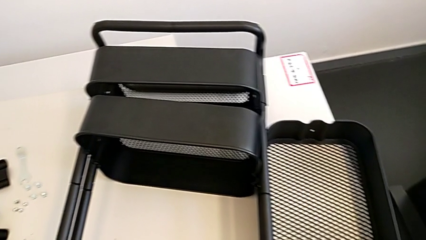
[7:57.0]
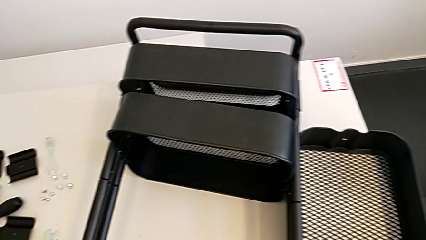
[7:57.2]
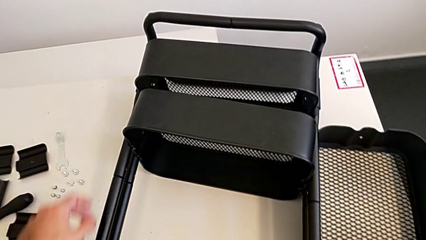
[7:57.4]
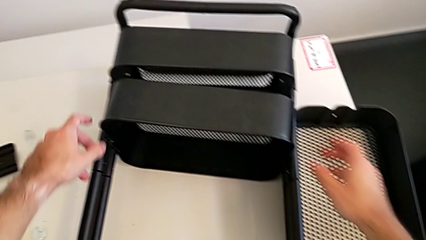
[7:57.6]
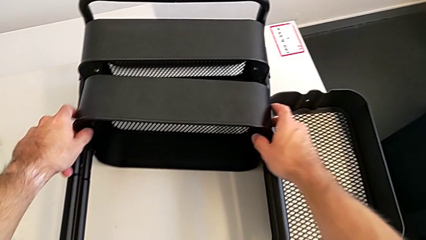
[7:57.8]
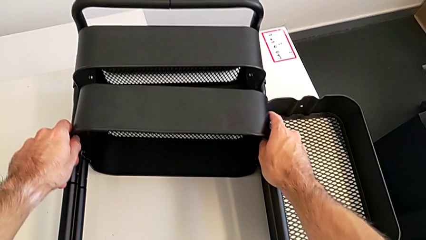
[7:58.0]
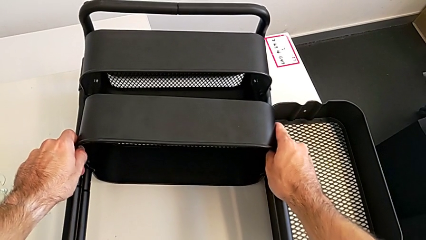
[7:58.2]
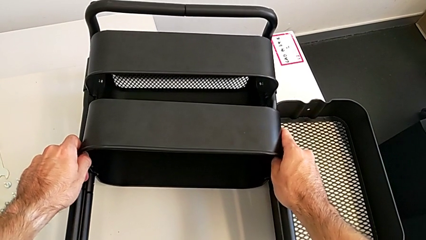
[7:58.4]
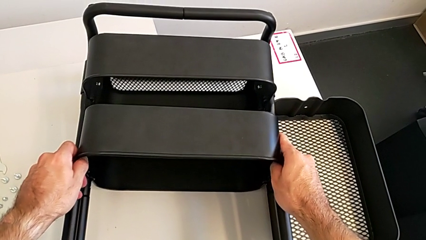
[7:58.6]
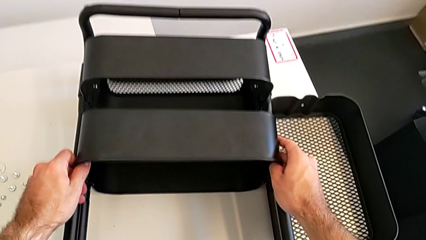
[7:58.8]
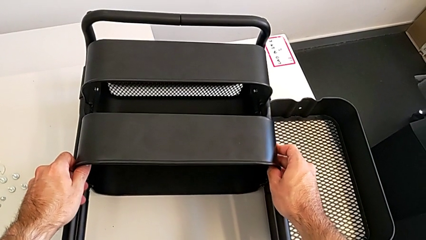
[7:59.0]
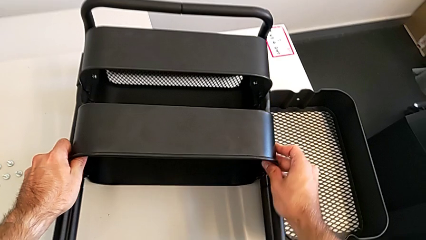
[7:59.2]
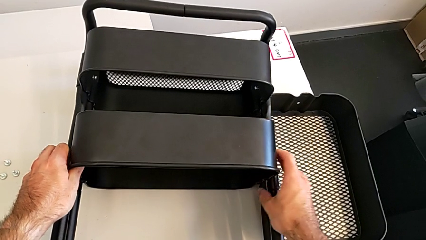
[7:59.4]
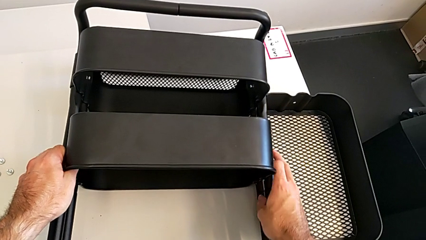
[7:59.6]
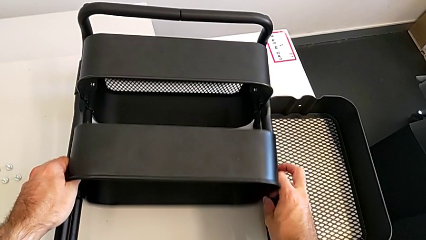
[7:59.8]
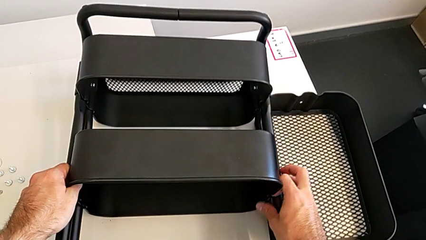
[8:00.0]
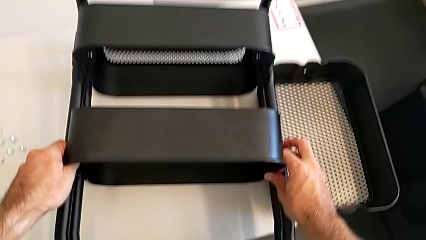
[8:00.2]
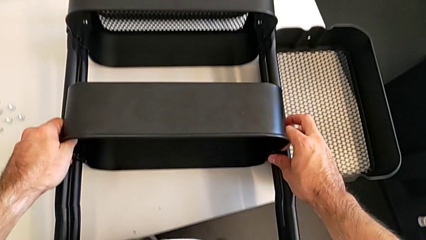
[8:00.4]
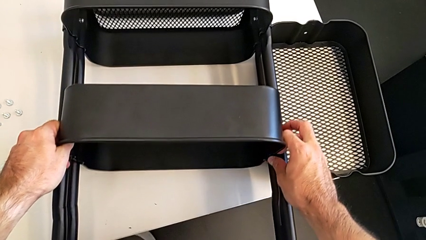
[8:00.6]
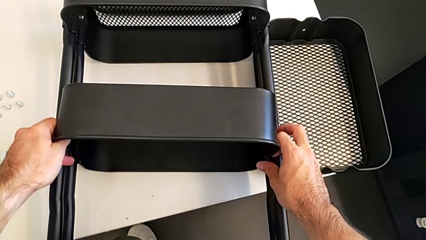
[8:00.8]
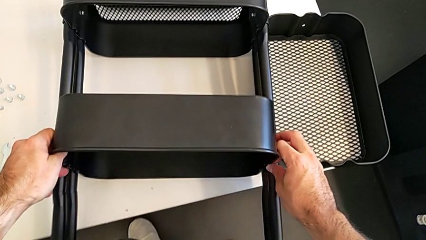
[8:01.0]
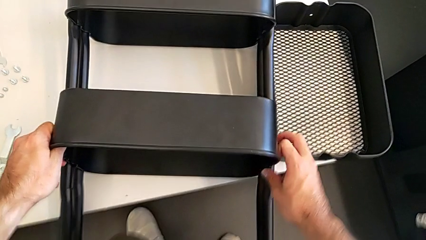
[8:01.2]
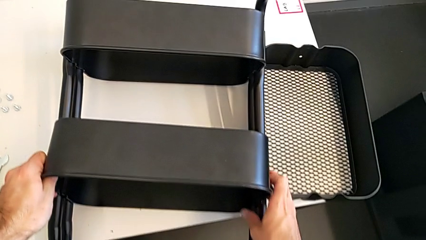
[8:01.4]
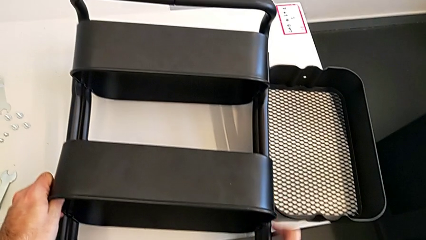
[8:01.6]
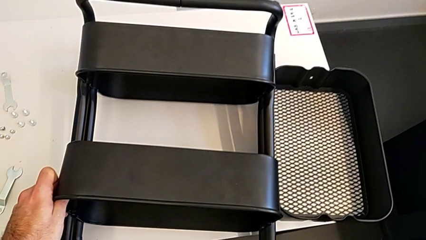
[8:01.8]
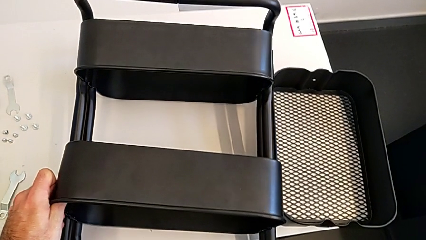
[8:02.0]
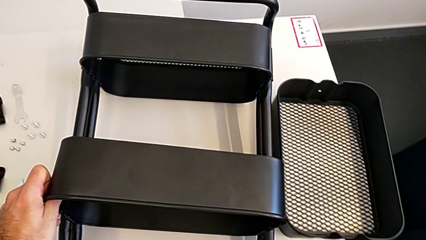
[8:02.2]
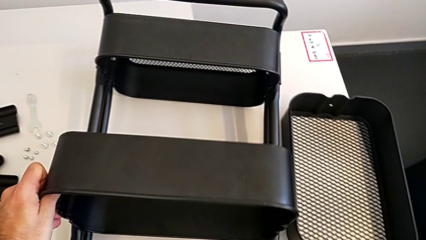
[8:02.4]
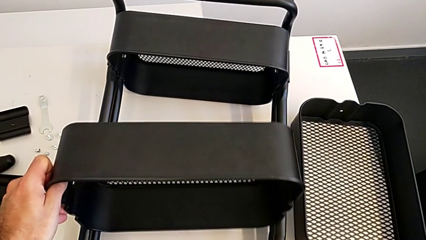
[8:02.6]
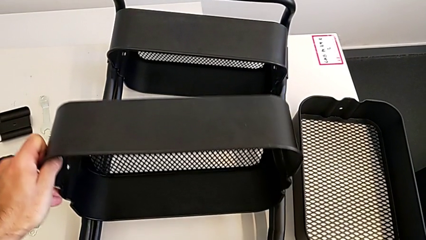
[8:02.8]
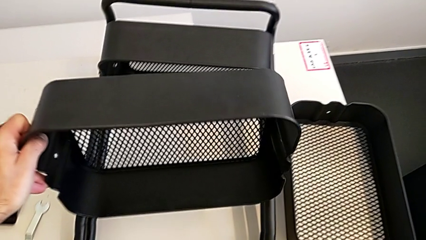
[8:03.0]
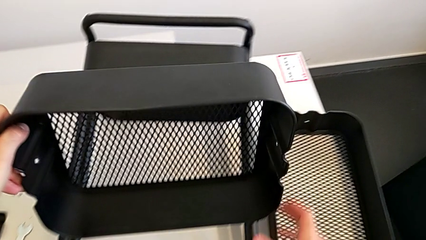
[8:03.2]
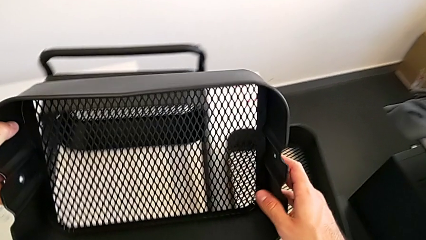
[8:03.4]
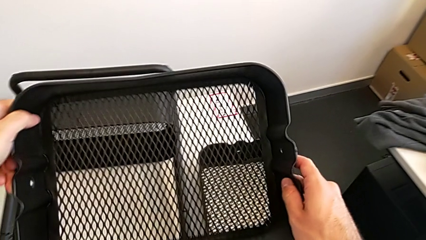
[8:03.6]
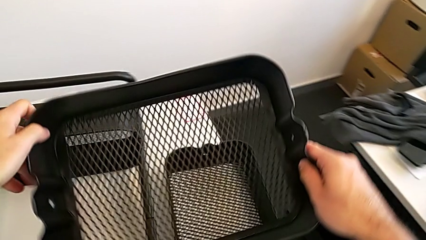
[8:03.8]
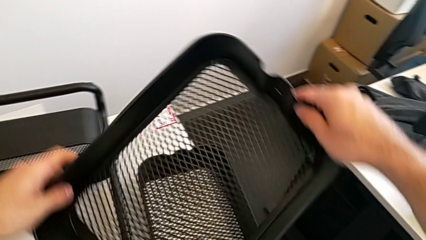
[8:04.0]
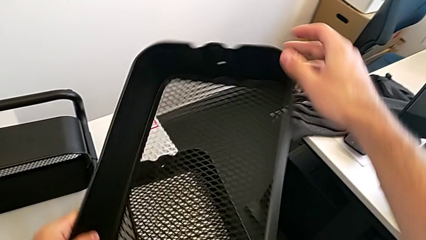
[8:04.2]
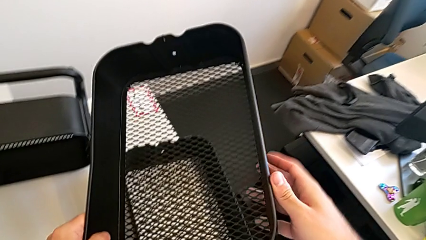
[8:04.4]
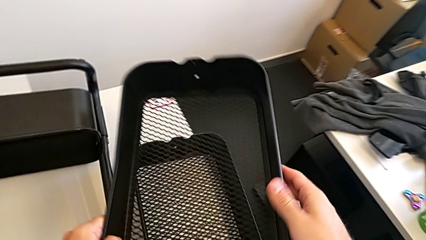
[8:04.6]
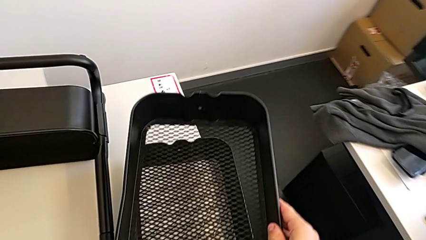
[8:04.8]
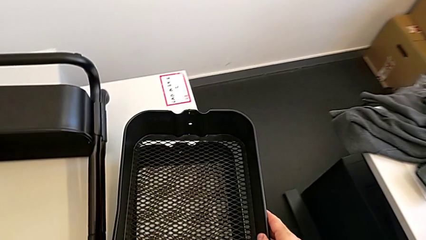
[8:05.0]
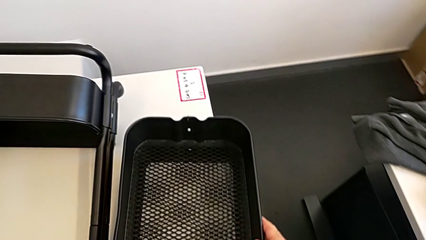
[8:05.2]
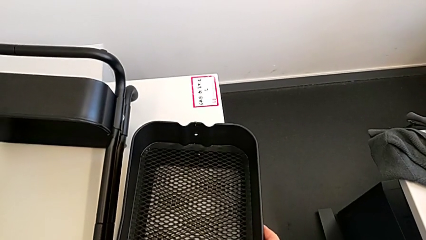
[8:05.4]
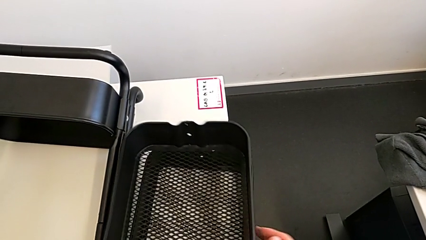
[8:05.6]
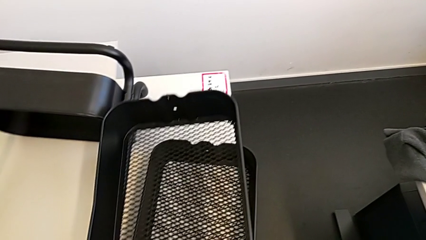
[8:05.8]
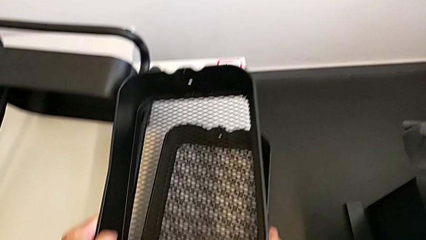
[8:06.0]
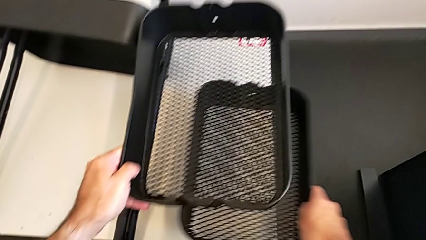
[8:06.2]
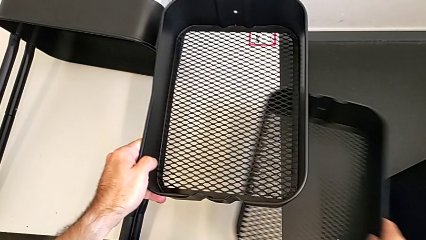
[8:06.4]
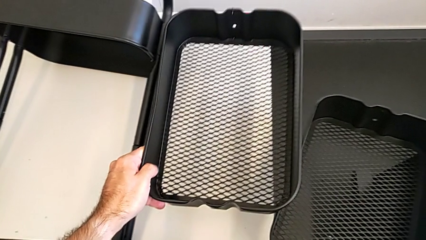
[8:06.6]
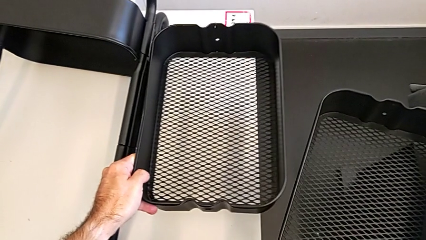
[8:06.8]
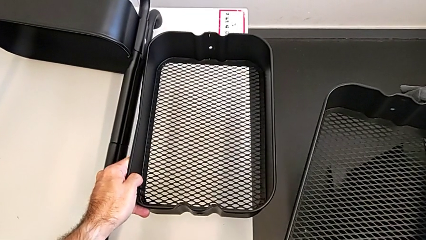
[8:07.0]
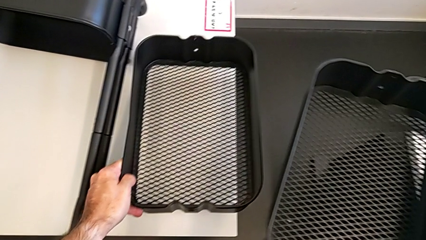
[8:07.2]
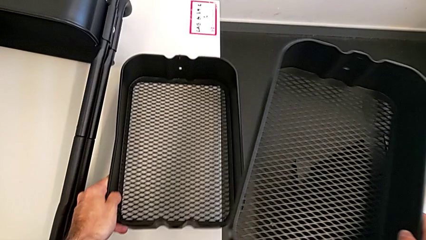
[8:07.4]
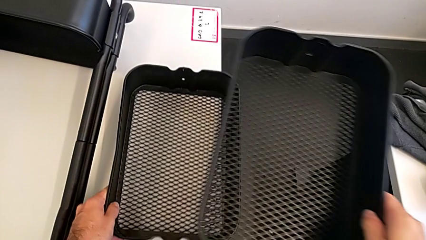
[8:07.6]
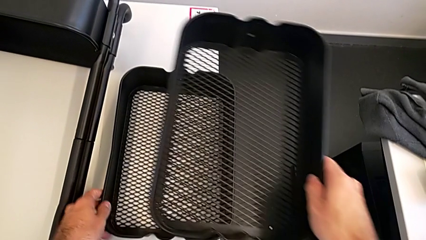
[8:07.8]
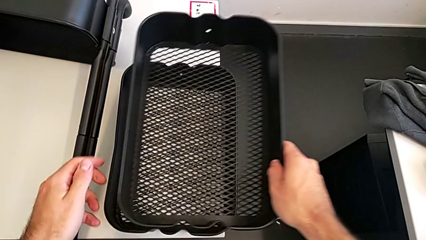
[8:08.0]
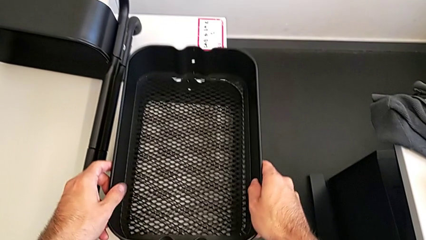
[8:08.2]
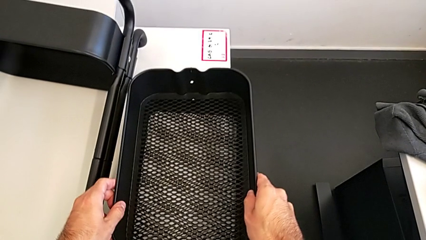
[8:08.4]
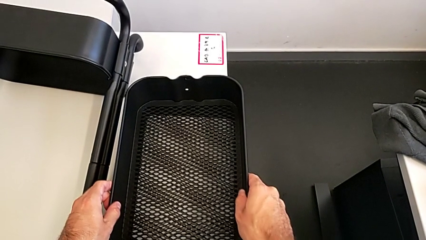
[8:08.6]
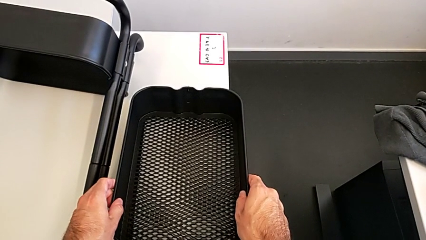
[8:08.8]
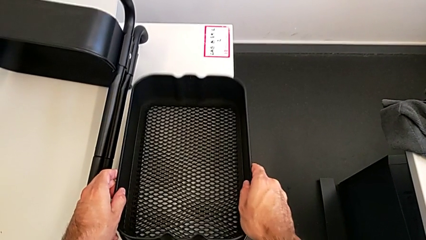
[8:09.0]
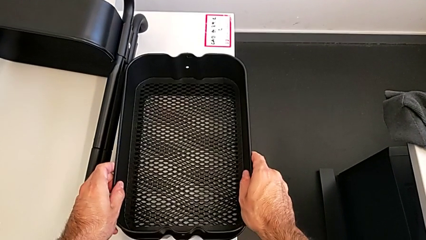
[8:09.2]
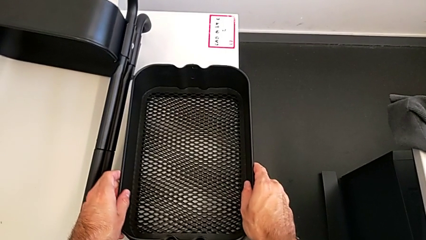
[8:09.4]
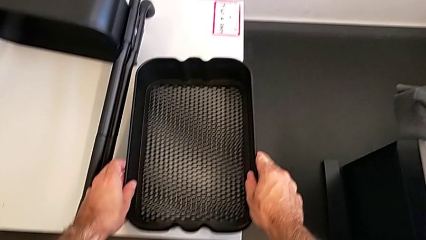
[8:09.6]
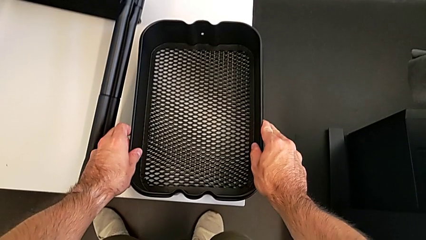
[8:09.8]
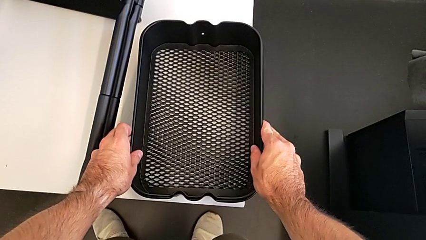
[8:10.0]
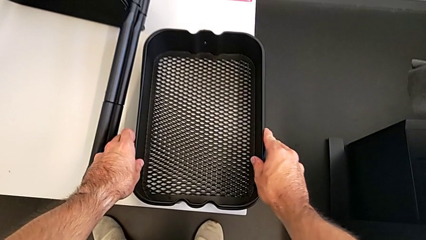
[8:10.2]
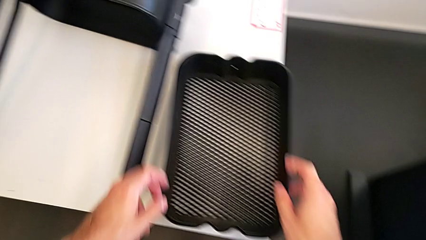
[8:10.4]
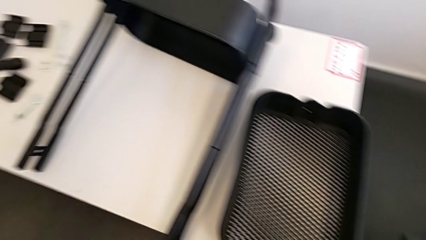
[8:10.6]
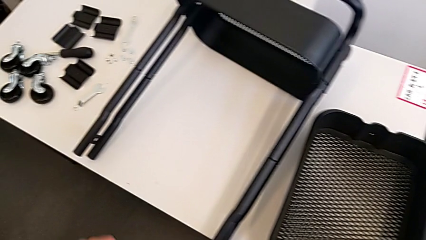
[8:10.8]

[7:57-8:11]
The camera wearer is removing the top and middle trays. They disassemble the middle grid tray, lift it, rotate it, approach it, grab the grid tray and assemble it.

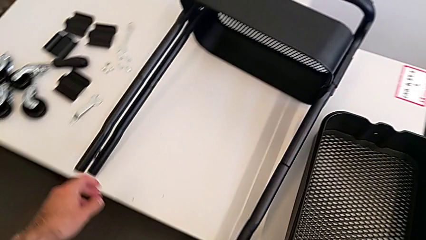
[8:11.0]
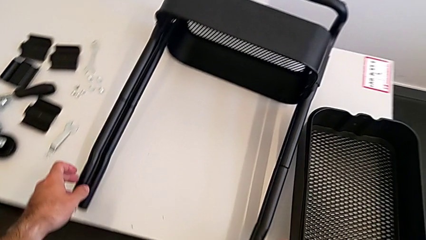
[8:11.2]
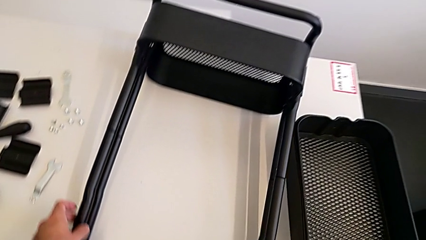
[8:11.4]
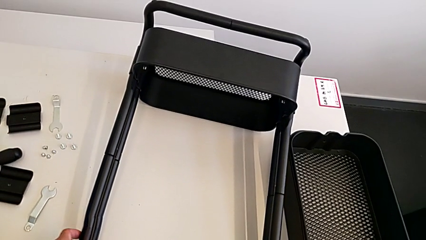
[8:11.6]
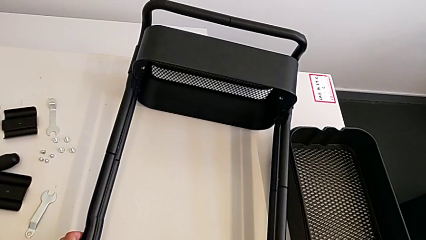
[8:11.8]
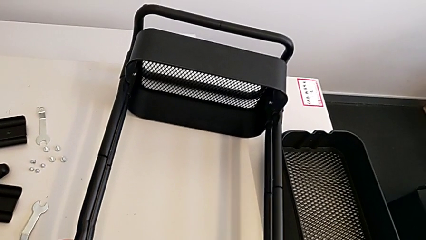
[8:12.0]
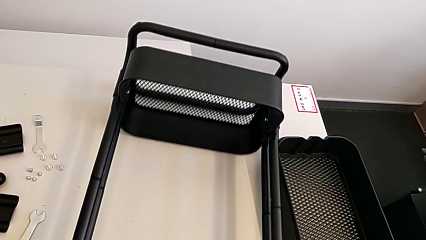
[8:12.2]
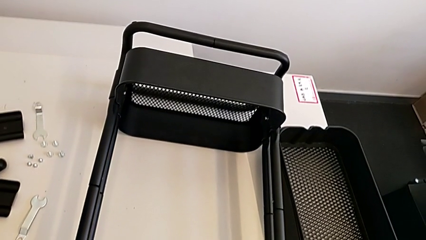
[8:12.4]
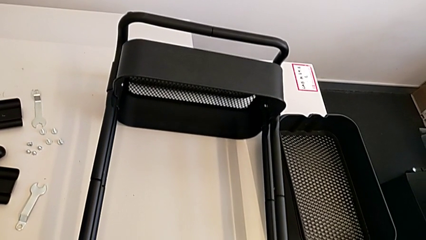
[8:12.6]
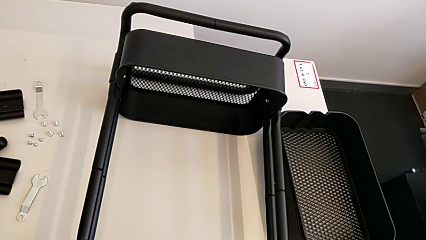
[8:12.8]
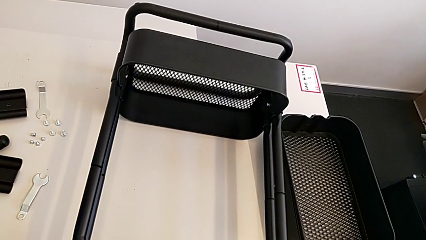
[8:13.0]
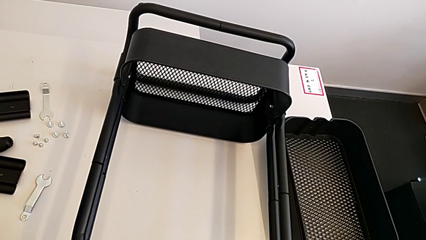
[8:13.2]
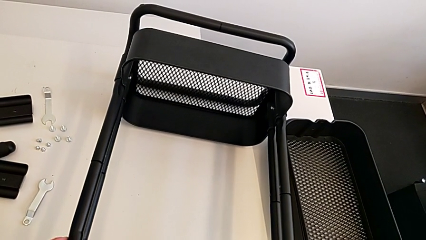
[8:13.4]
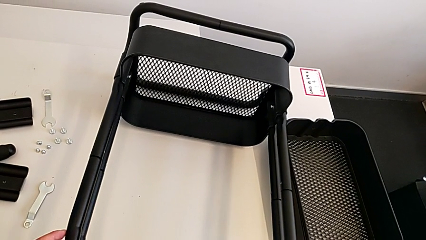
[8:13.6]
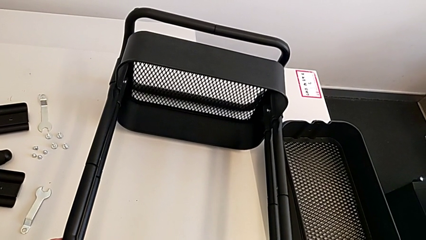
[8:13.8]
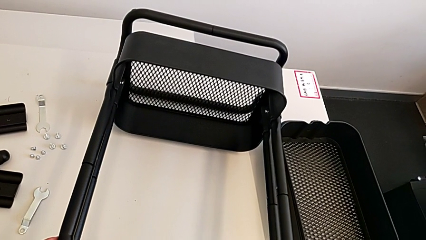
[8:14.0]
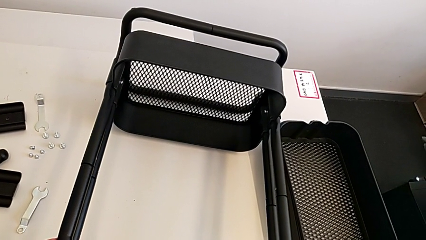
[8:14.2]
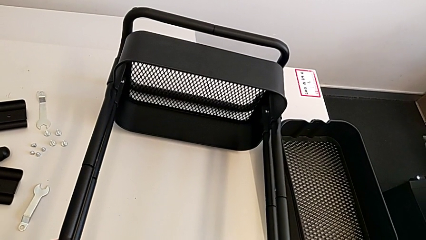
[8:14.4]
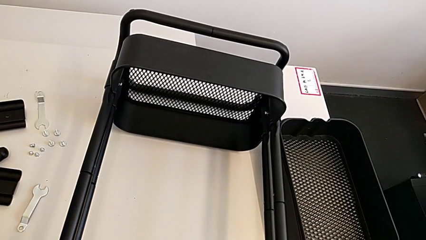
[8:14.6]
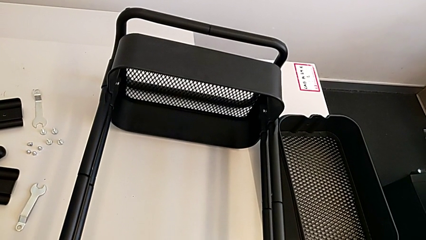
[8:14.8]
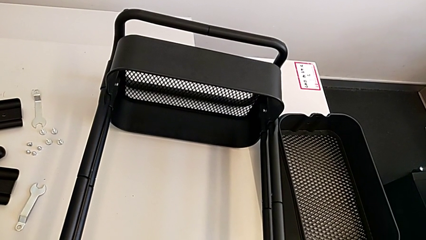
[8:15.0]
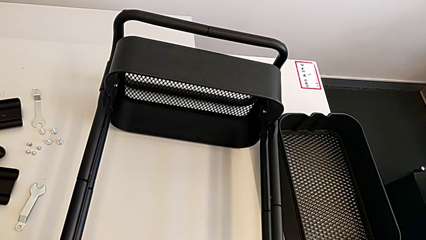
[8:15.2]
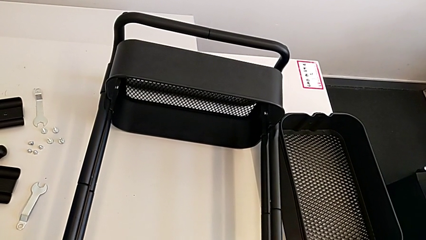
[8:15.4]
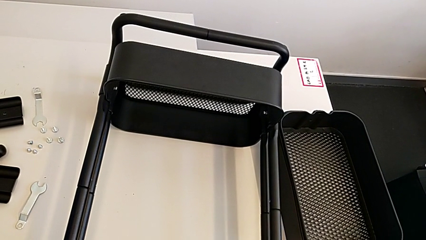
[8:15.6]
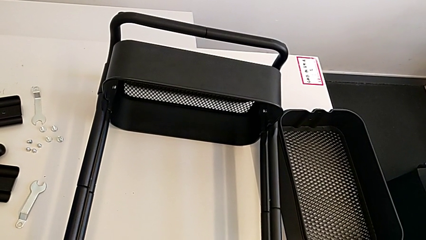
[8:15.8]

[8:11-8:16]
The camera wearer is removing the grid tray at the bottom. They grab the left leg and wrongly rotate the utility cart.
